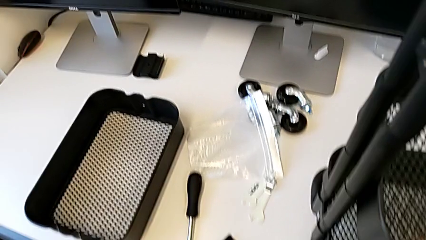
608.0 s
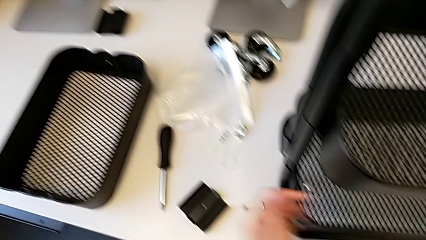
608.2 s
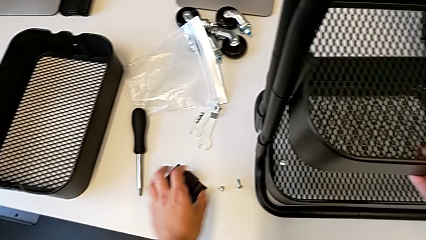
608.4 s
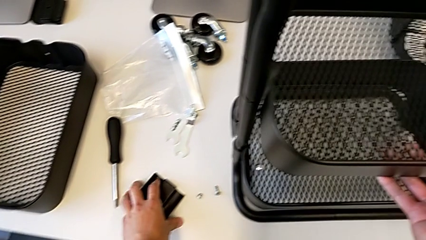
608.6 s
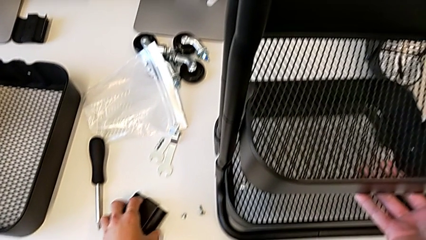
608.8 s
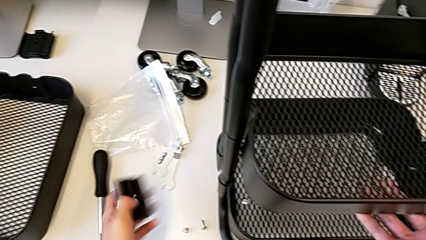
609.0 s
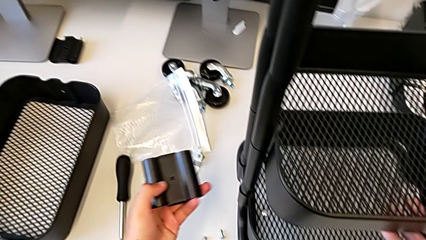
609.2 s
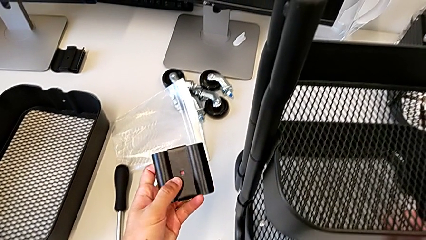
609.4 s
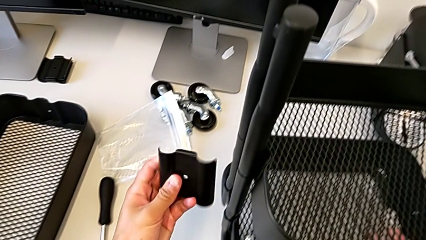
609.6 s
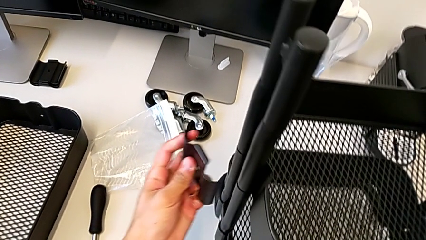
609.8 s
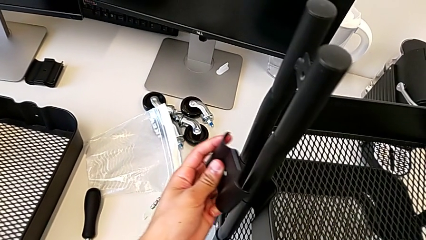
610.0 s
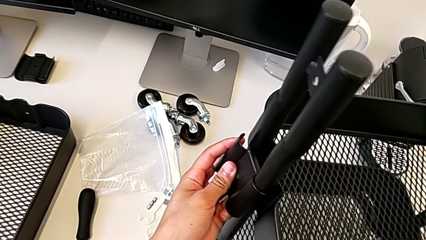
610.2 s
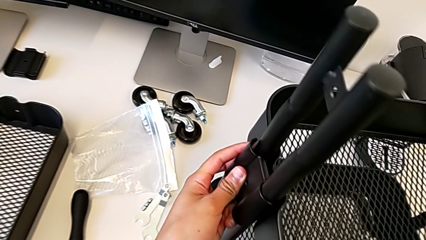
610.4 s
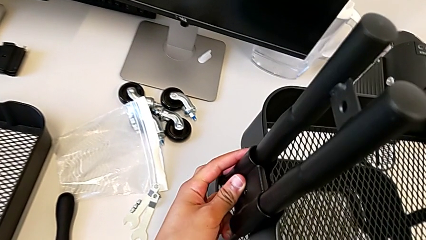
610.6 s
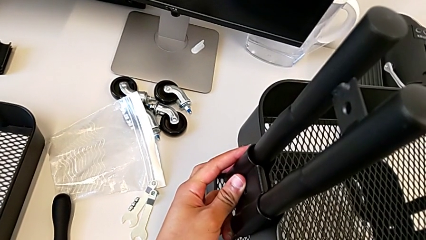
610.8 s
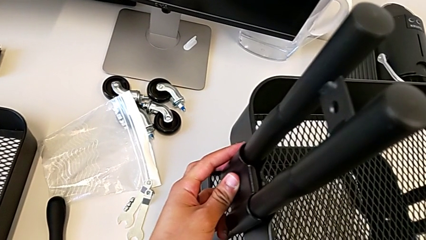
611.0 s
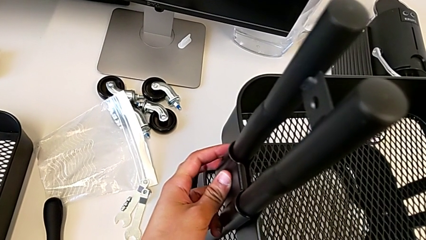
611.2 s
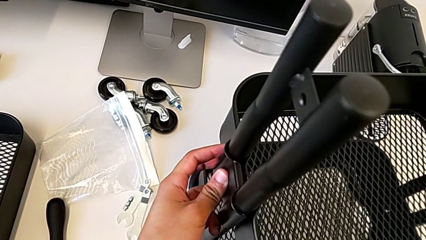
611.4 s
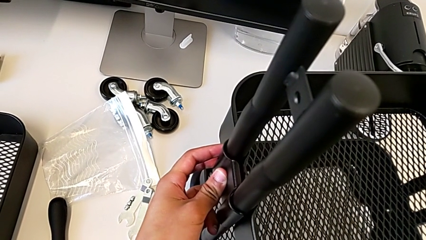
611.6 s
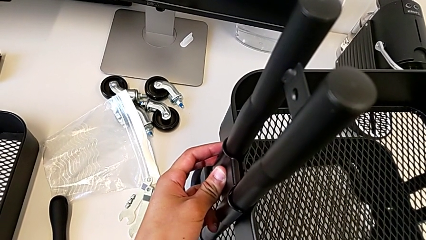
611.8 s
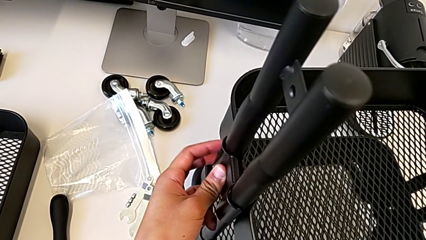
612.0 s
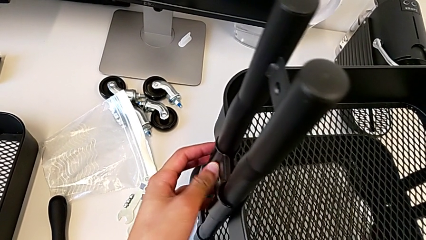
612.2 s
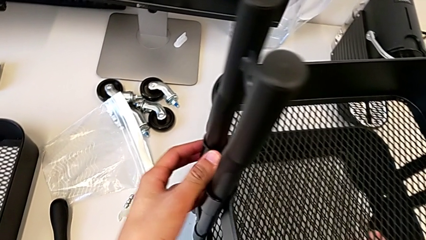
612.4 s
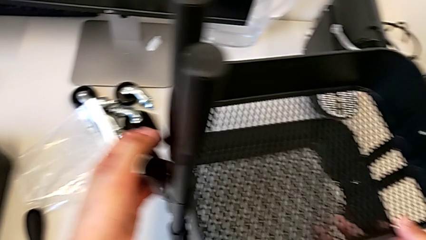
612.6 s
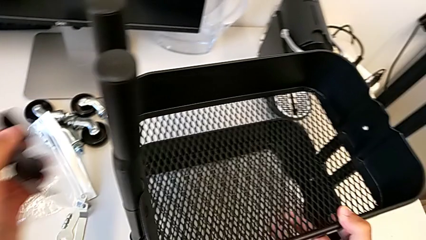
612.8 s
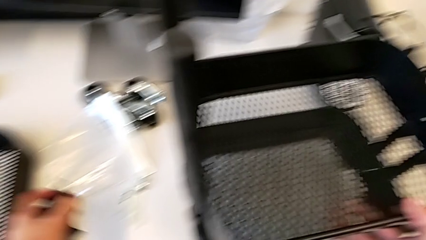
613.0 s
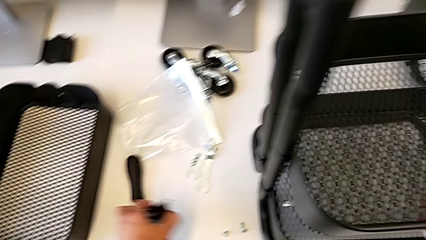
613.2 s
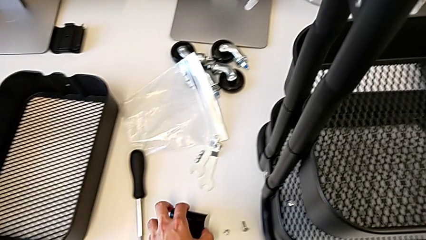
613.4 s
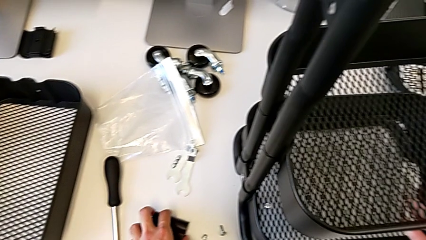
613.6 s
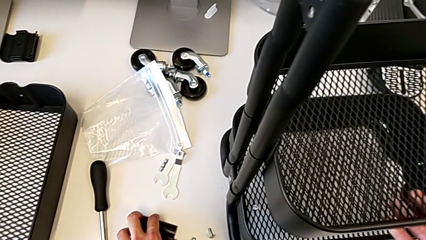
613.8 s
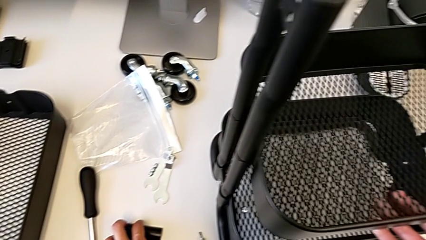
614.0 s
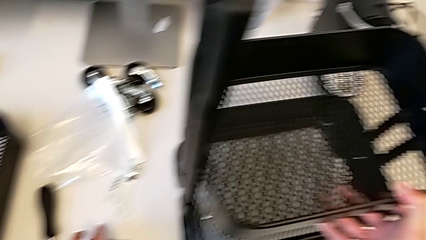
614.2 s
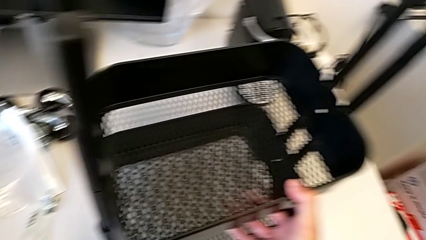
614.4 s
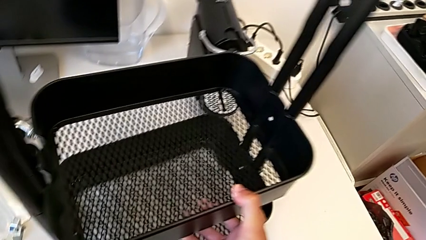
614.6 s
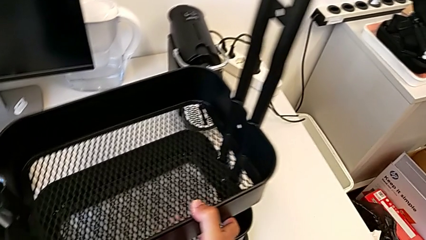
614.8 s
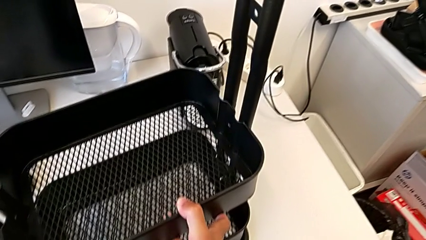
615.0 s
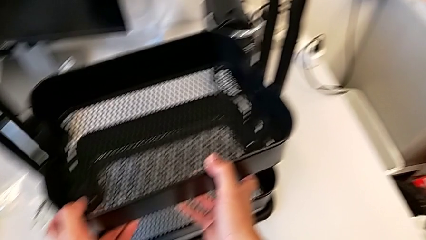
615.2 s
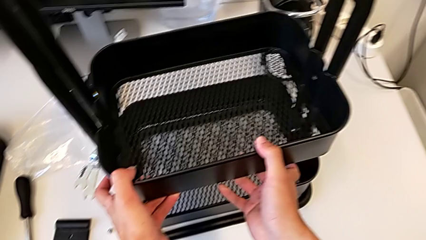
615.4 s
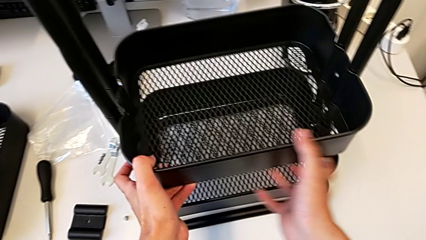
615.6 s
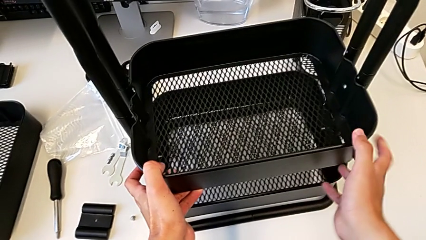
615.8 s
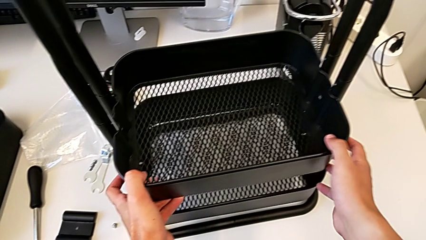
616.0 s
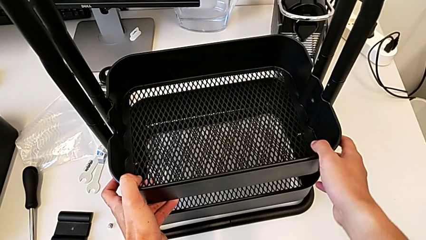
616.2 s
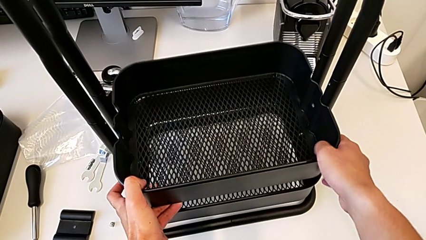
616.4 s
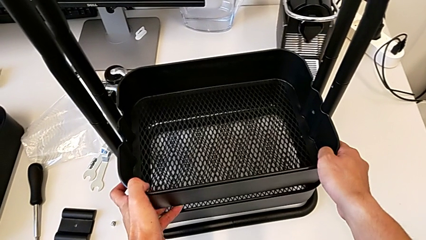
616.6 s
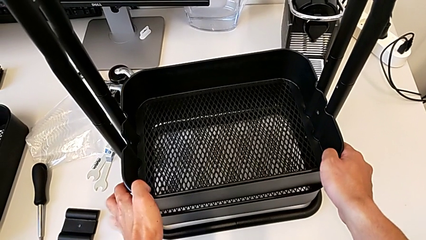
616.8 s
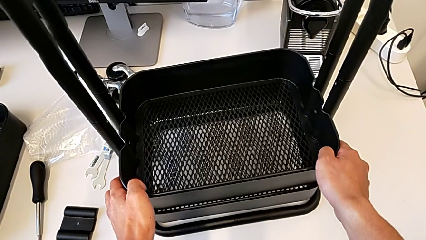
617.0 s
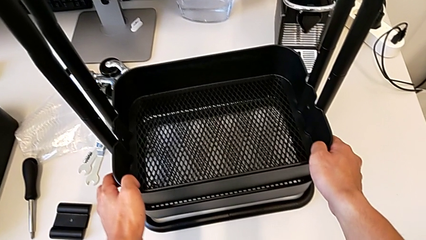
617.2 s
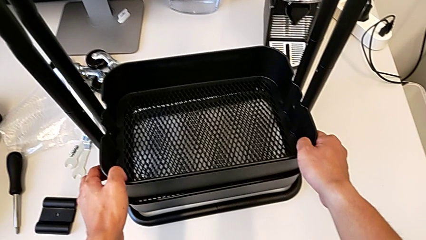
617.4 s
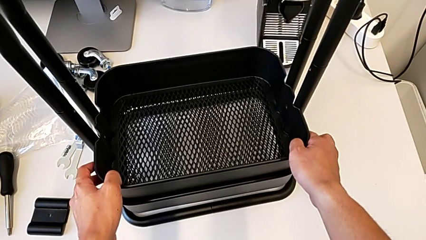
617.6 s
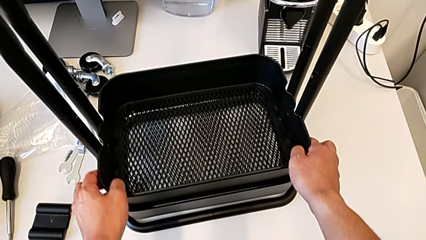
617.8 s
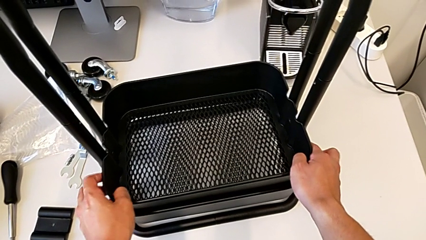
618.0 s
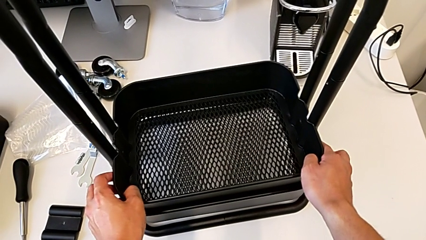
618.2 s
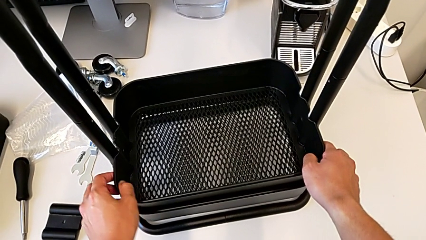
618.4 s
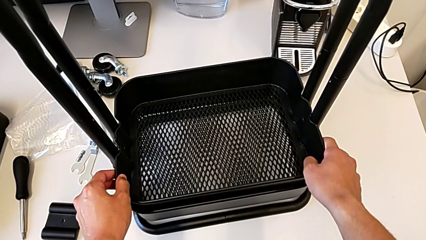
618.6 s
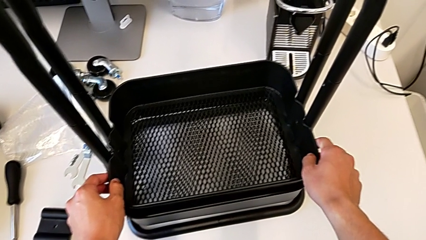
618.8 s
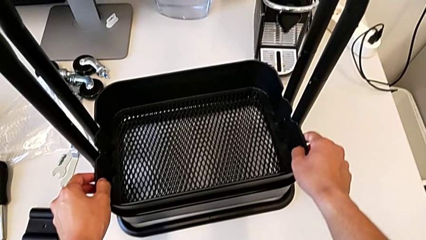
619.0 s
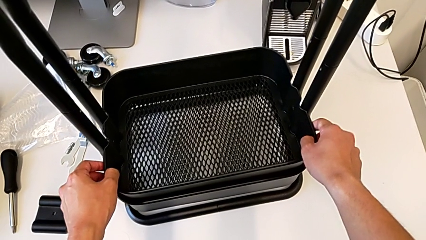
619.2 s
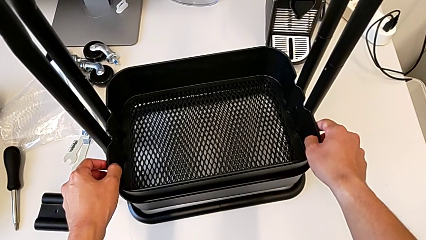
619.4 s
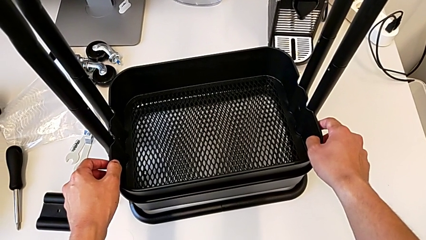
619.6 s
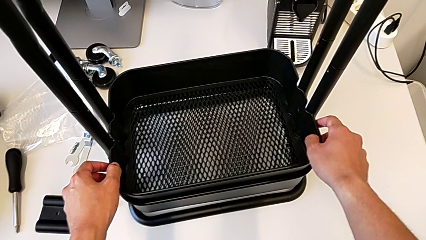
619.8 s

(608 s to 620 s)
The camera wearer is placing the shelves between the base frame and the side bars. They grab the bracket, slide the middle grid tray and place it.

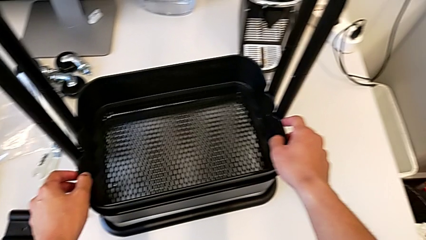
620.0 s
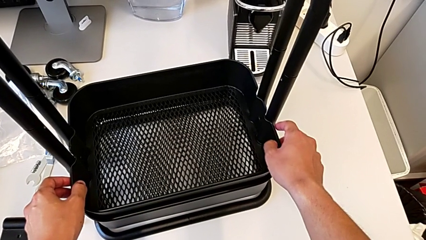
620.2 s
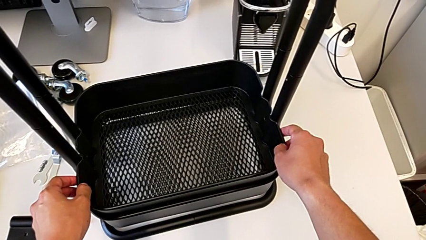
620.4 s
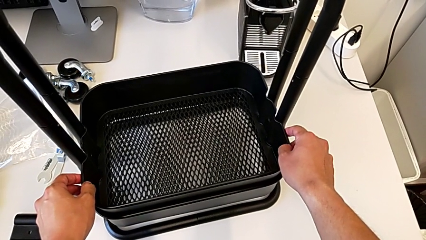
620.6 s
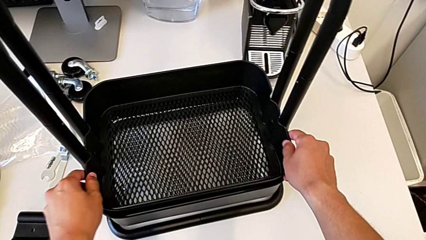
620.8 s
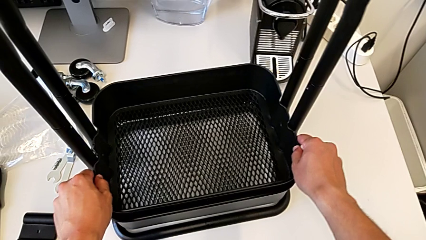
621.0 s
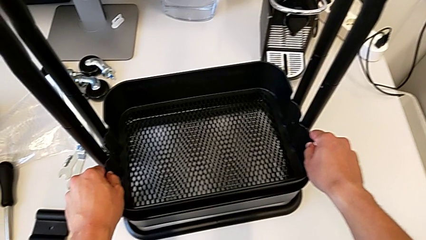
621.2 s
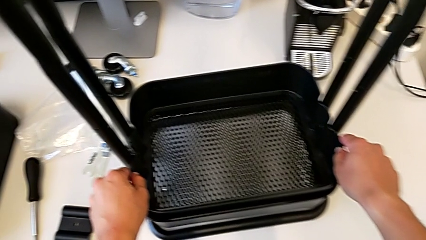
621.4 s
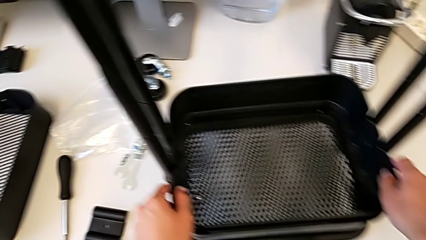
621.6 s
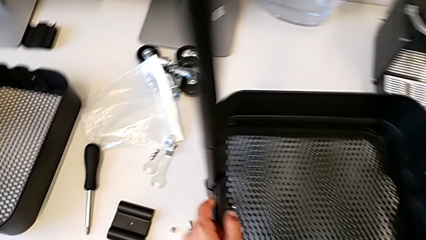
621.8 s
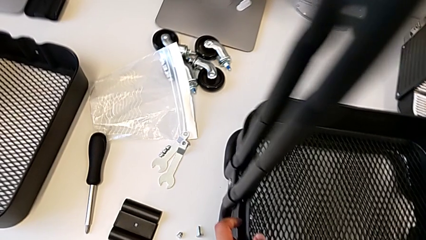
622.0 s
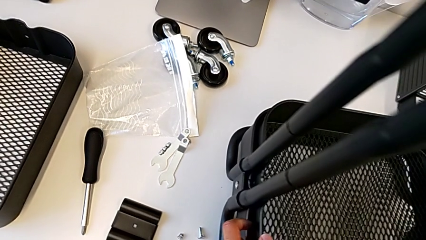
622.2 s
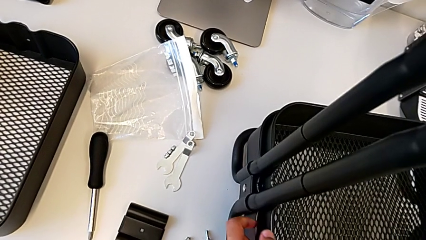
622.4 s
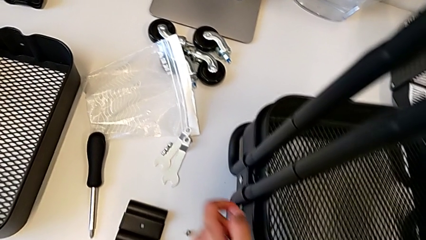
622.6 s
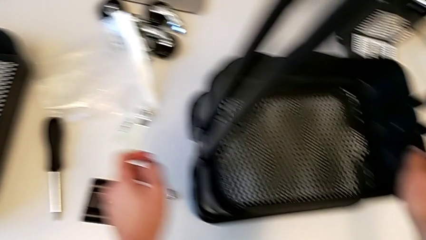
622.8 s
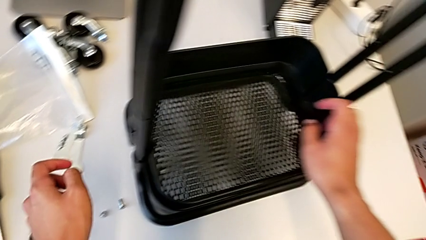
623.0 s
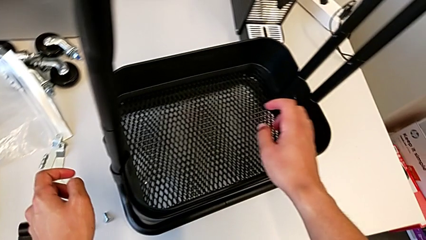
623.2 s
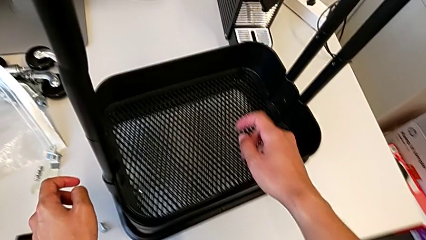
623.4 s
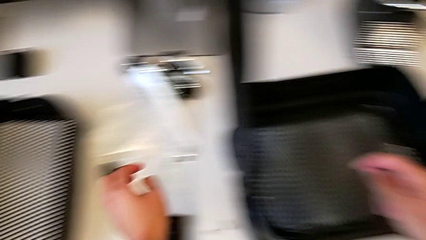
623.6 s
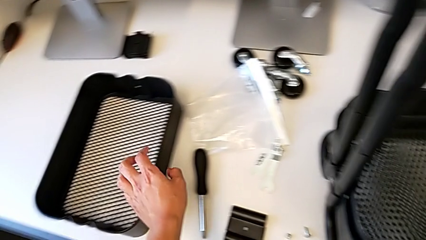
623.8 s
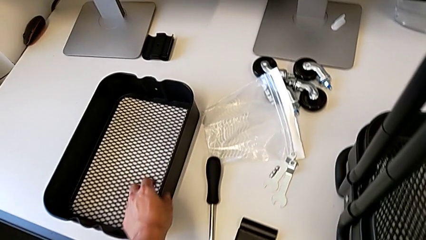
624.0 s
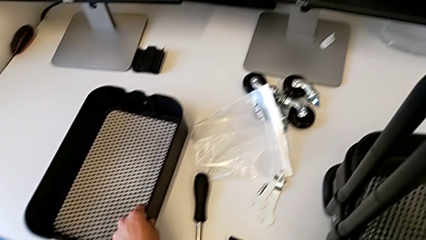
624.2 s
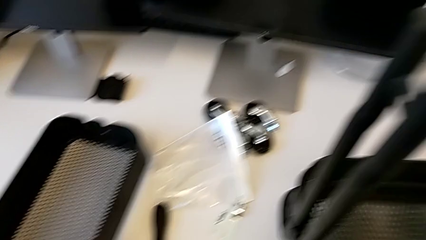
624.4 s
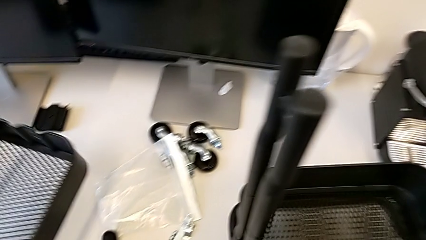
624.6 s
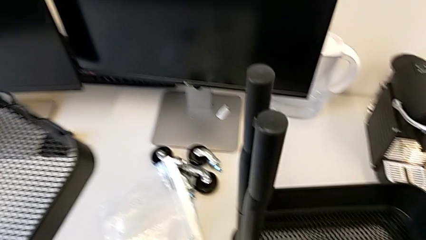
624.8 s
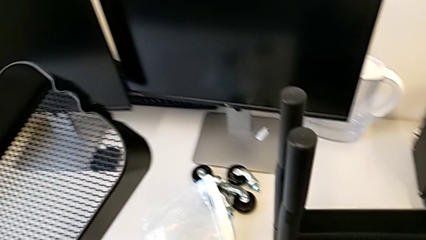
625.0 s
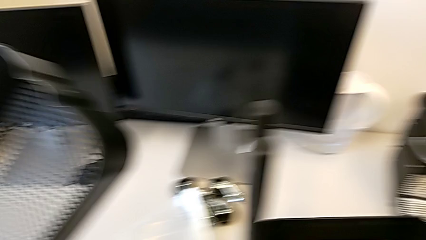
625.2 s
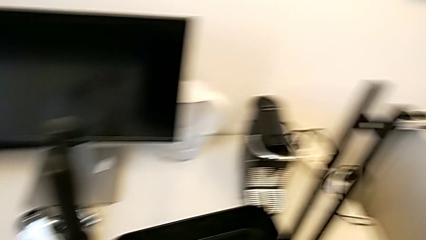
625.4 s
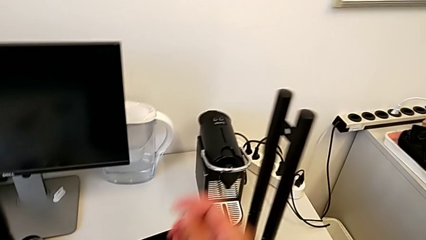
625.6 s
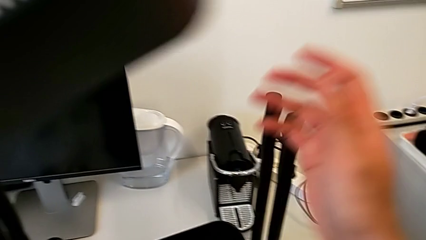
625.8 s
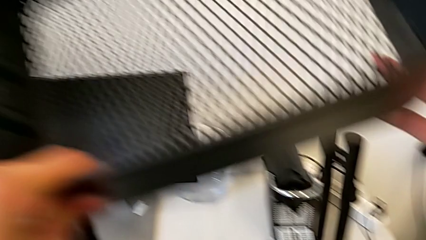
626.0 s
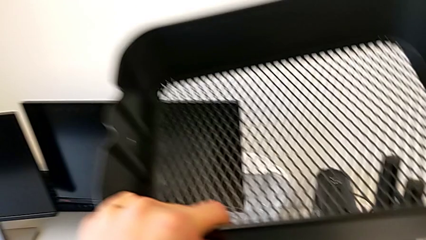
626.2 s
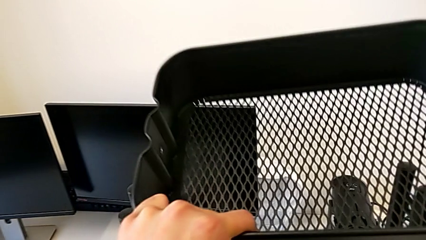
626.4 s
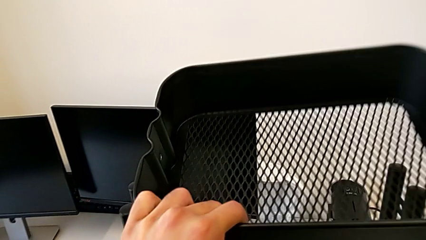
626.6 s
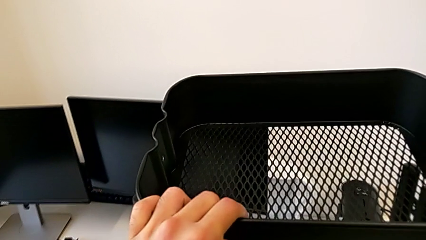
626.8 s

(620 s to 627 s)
The camera wearer is assembling the top table to the sidebars. They grab the top grid tray.
